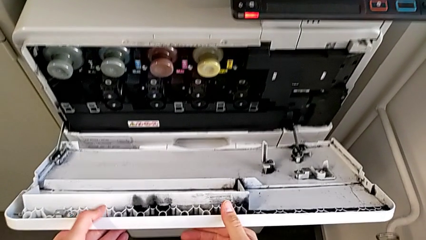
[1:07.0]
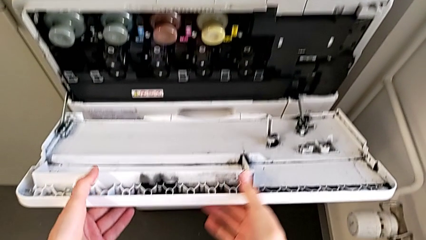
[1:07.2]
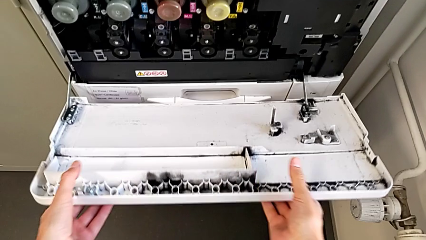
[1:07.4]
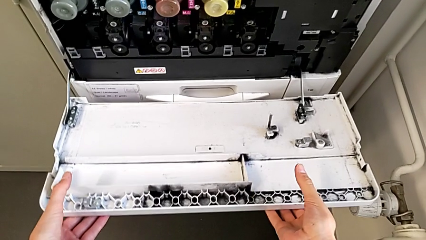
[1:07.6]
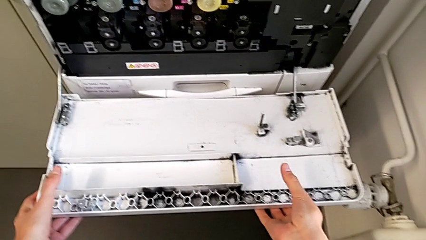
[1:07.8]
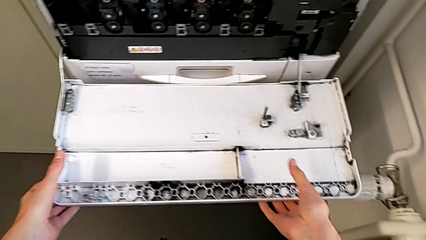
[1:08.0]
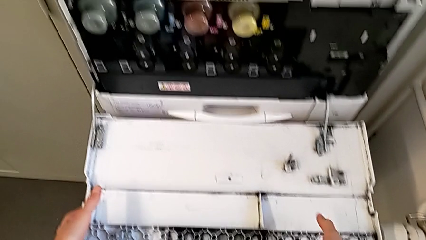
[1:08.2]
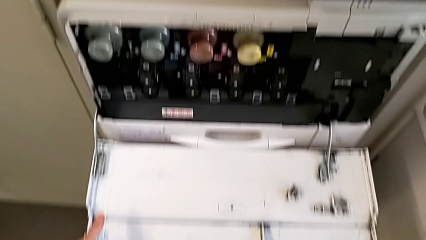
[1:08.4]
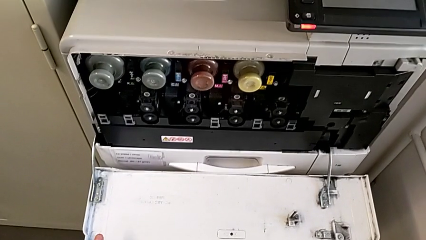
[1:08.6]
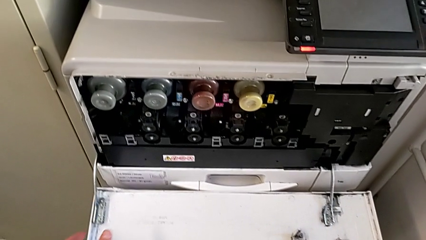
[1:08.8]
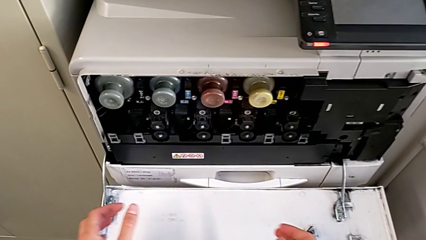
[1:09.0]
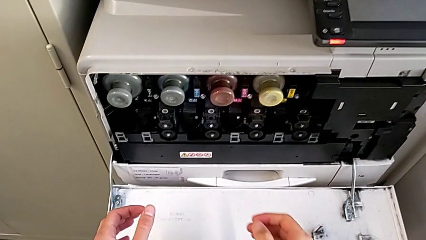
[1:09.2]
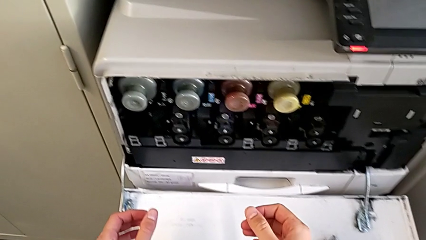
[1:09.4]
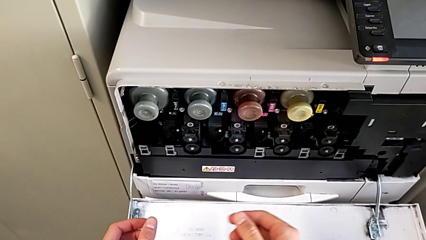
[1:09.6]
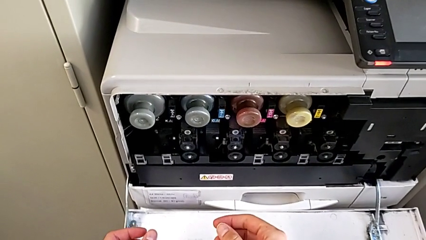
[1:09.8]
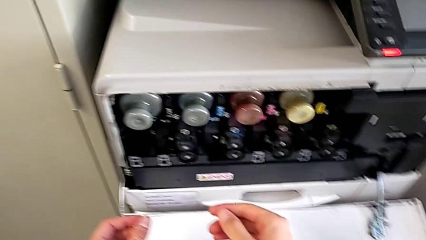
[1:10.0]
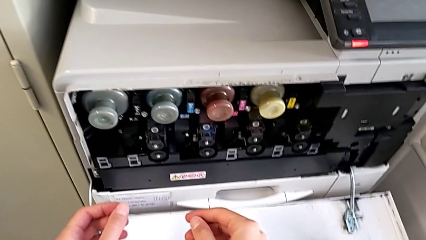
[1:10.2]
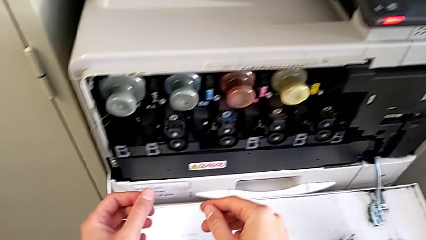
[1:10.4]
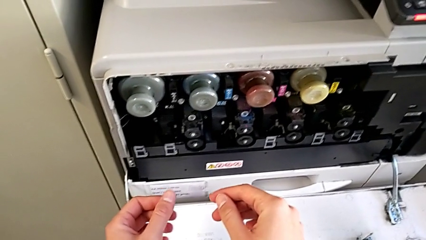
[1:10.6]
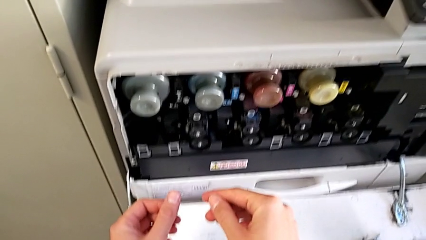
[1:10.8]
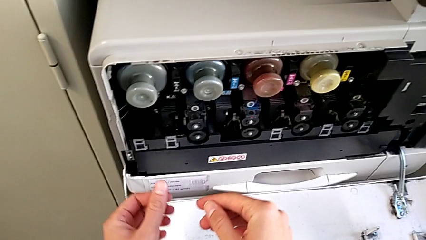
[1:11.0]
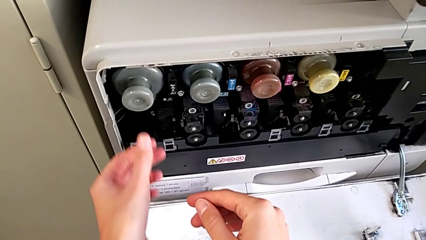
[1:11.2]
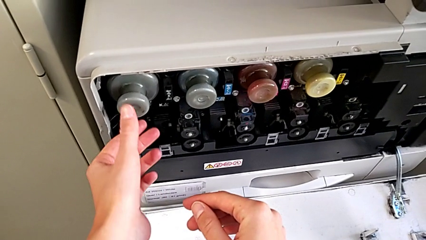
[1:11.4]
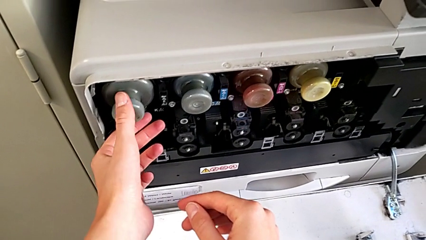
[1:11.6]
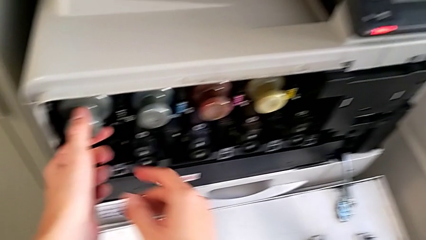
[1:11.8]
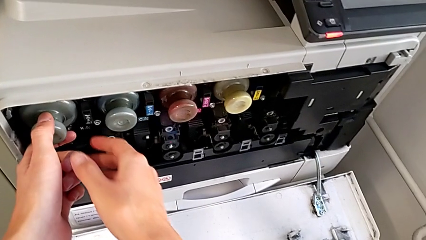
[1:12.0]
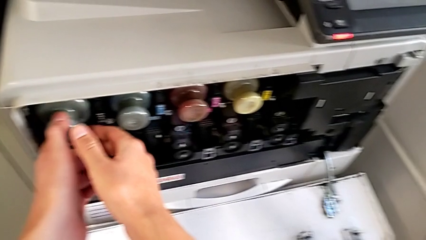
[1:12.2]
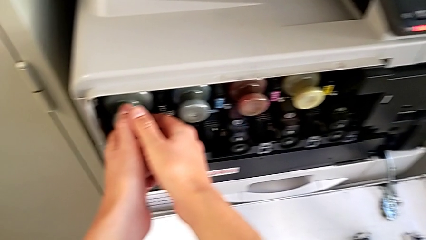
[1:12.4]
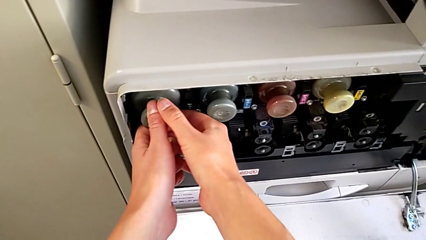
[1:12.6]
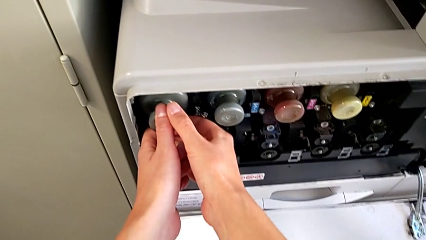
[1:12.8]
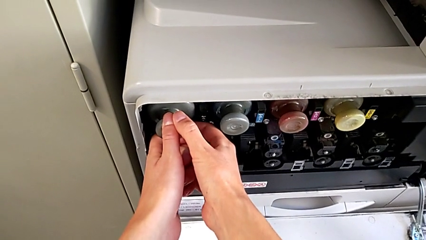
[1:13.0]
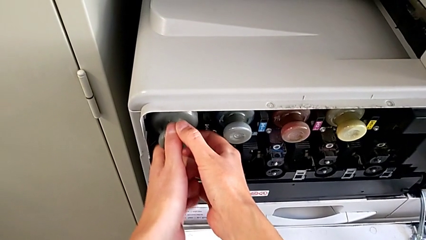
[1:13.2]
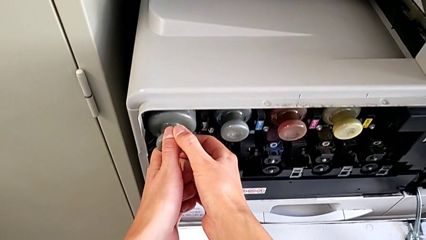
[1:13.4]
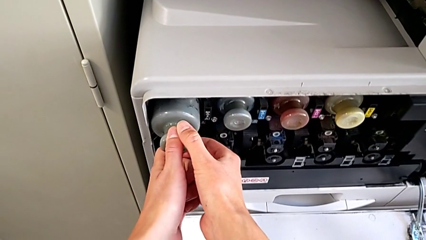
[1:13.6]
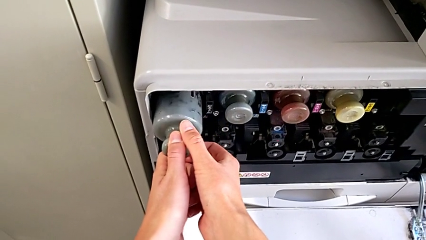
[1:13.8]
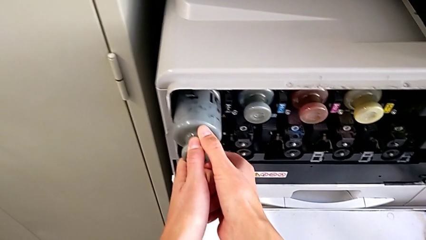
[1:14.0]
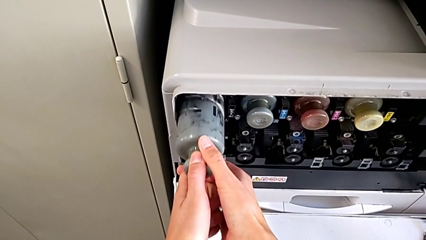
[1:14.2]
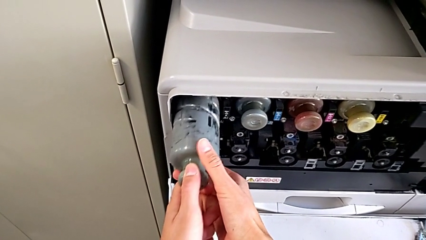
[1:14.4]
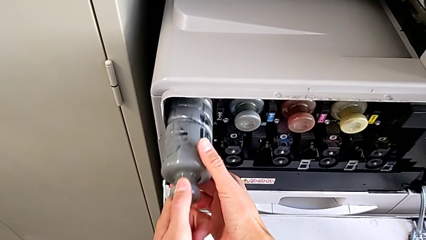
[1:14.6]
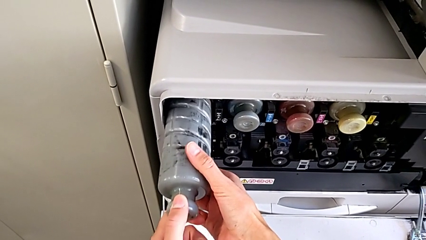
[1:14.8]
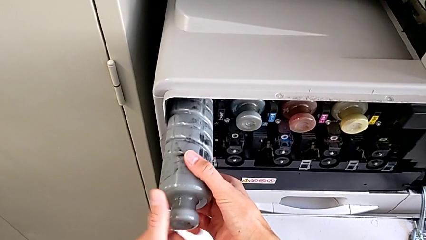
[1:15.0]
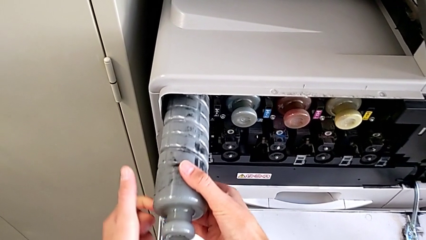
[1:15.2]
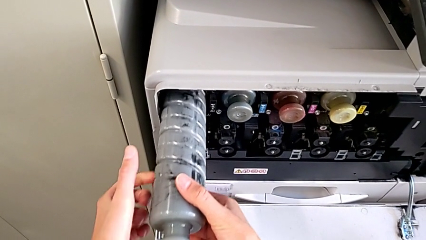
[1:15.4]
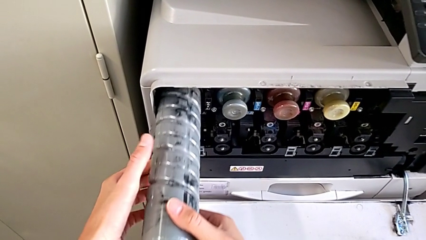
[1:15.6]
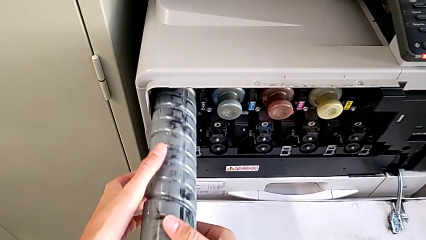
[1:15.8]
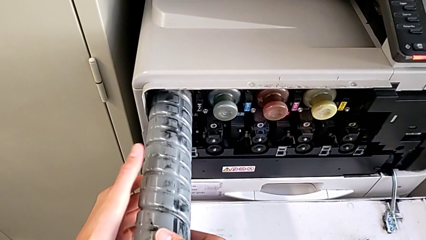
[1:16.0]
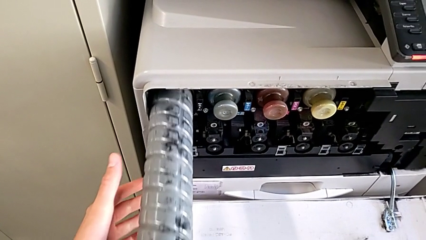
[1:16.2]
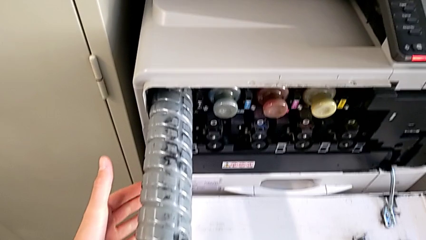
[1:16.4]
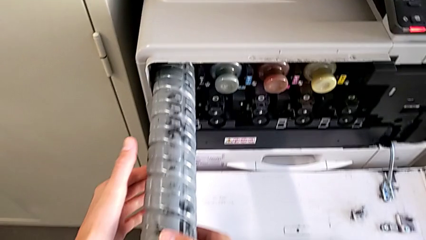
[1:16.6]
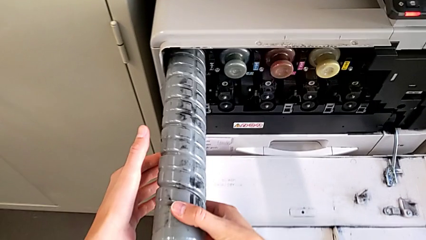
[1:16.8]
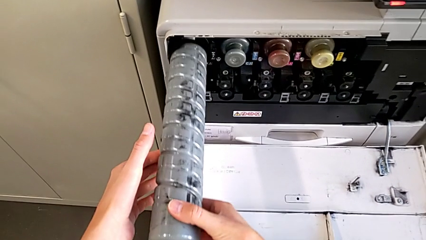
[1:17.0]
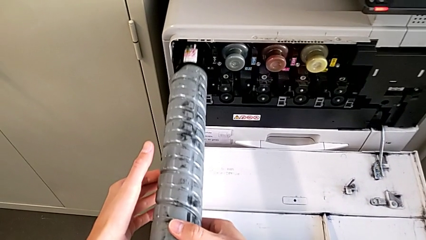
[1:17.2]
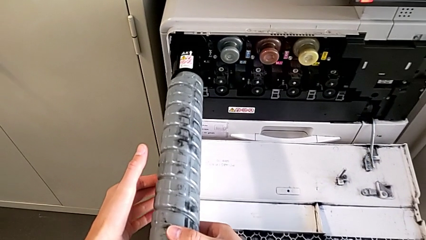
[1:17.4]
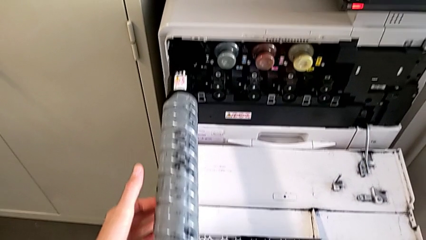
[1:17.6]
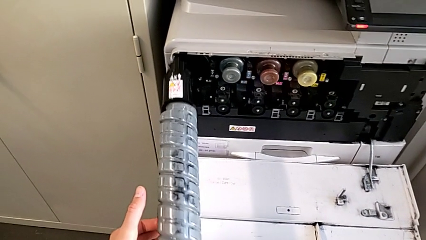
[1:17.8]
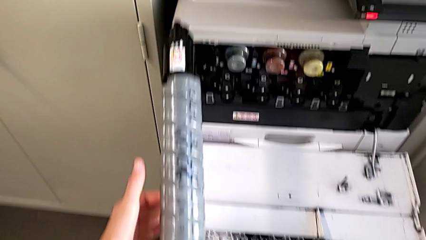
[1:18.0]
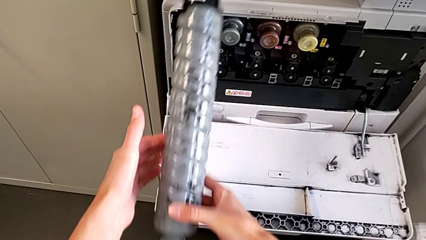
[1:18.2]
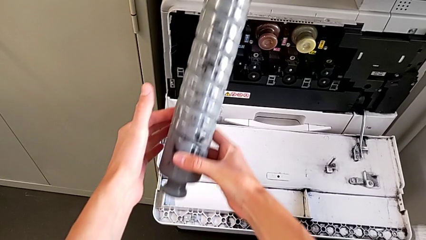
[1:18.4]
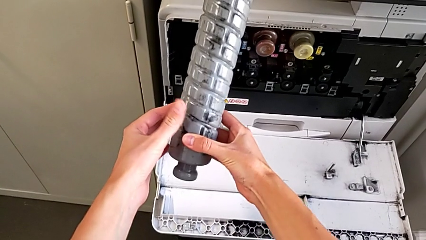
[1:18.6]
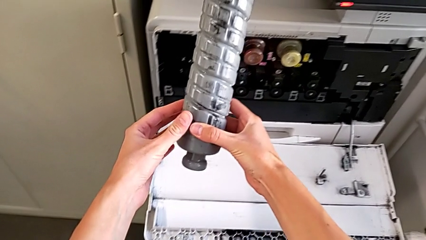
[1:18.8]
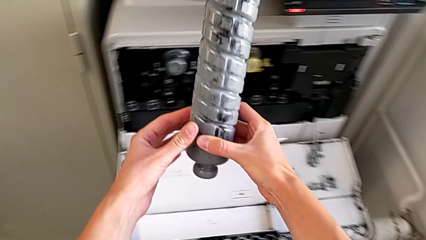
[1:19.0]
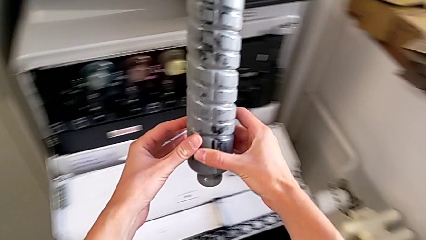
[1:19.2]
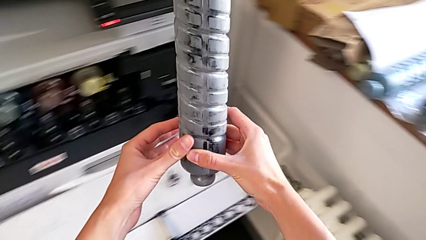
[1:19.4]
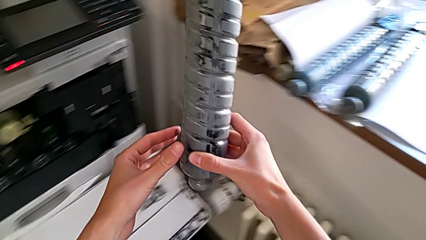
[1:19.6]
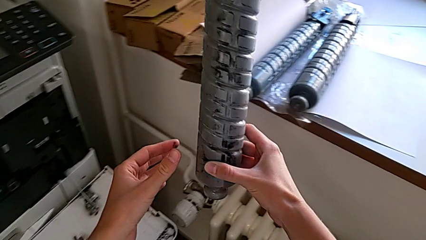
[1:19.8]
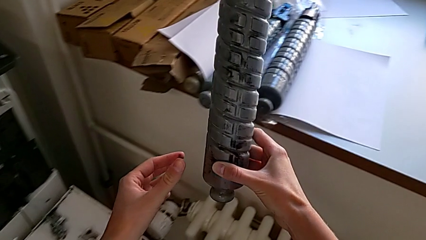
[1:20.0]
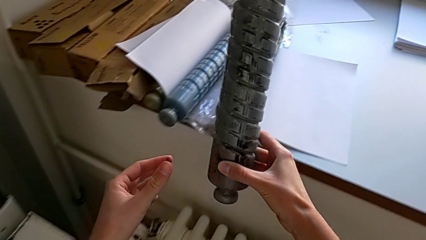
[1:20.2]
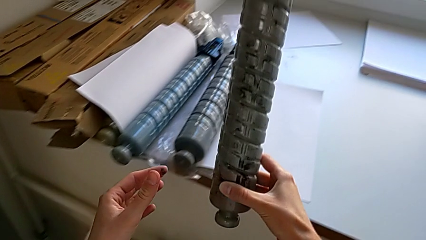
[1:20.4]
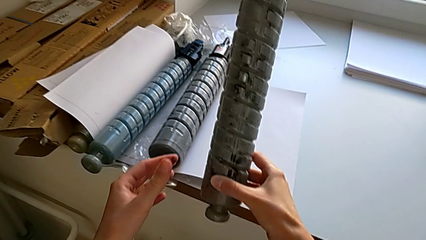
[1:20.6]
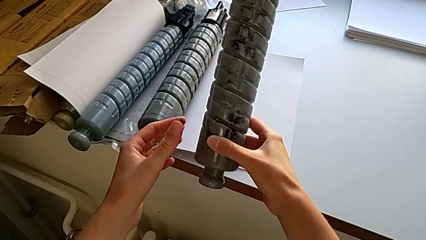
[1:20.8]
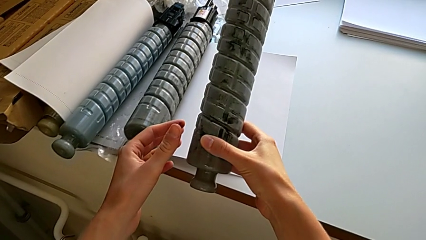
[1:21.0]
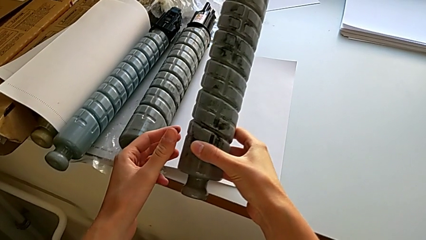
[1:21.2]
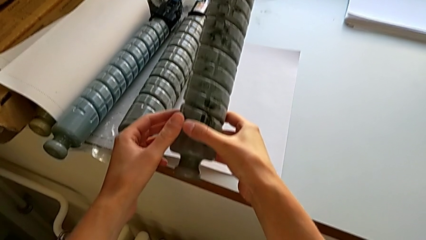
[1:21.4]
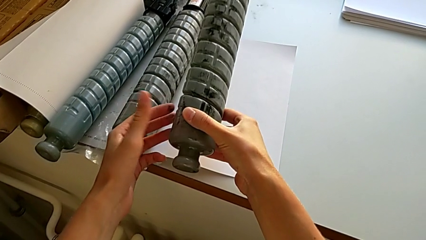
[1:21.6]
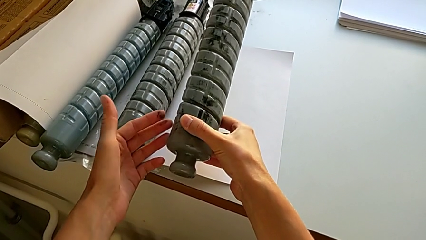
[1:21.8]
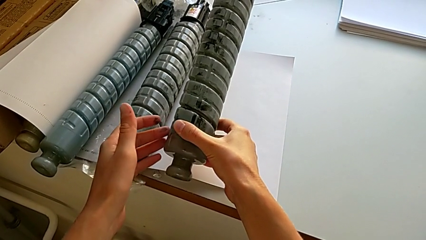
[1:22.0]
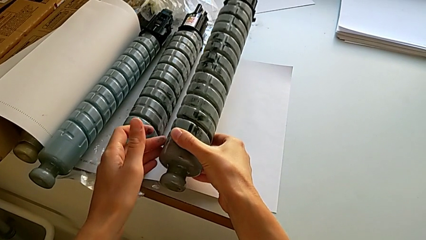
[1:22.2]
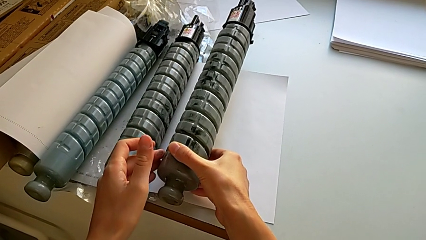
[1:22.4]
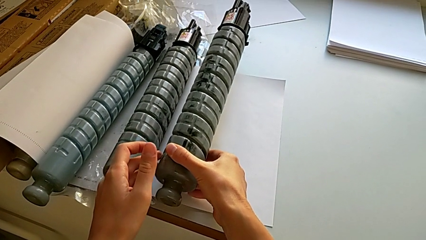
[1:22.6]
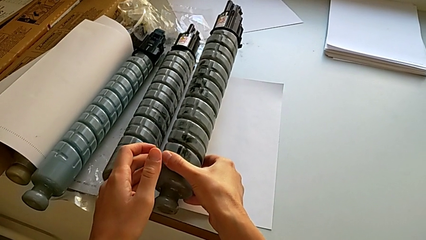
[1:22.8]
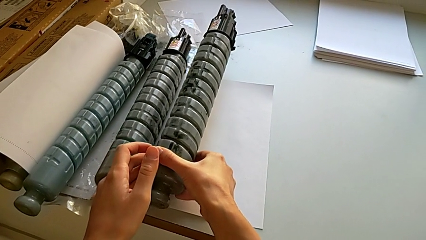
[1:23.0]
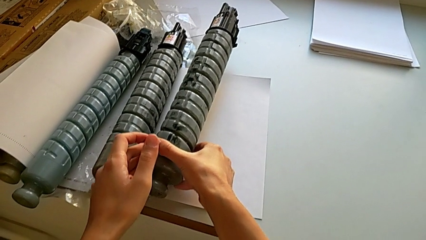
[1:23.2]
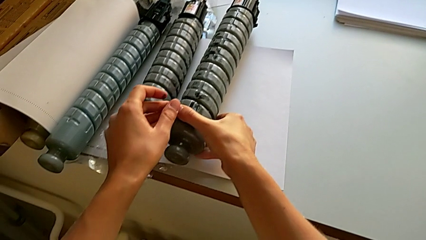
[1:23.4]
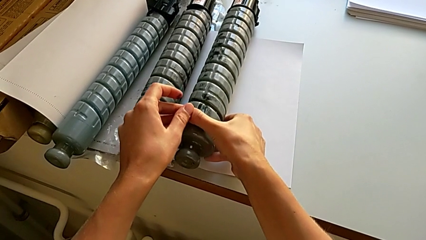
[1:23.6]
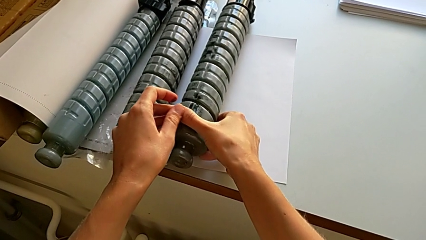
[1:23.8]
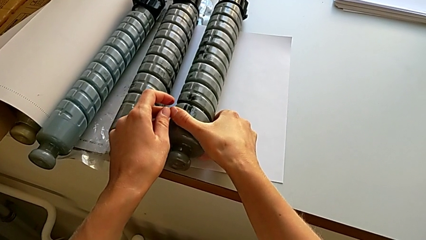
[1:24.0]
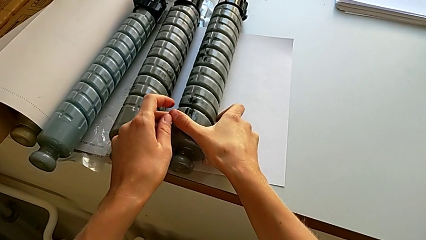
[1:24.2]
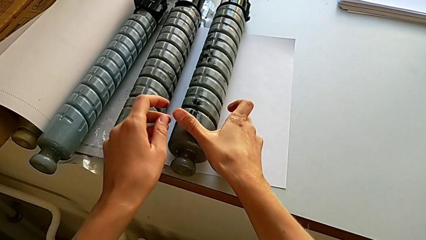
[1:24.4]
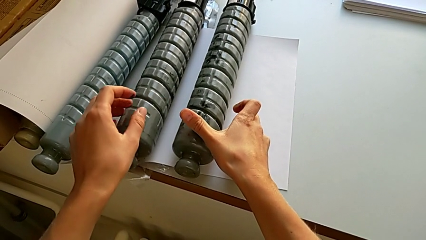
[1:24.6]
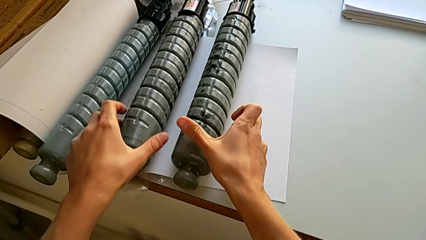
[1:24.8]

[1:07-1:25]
The camera wearer is exchanging the ink cartridge. They open the cartridge gate, grab the black ink cartridge, pull it, hold it, lift it, place the old ink cartridge and grab the new ink cartridge.
